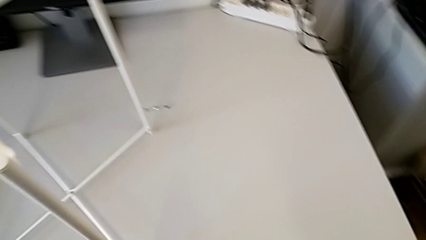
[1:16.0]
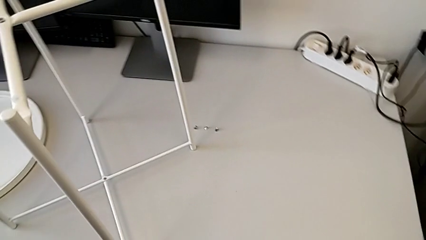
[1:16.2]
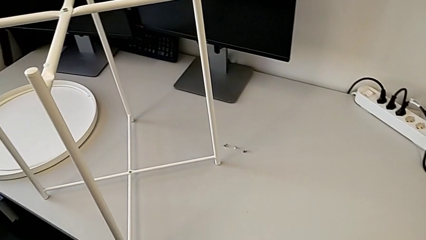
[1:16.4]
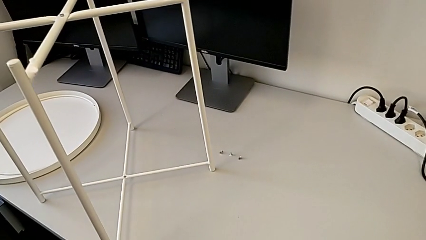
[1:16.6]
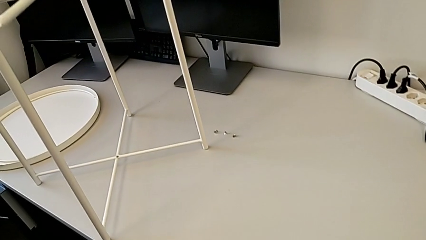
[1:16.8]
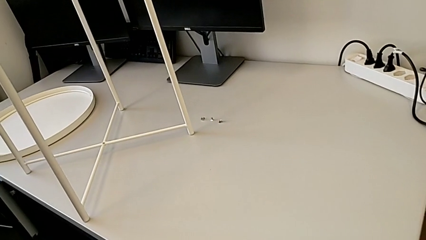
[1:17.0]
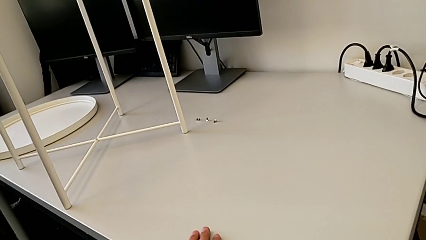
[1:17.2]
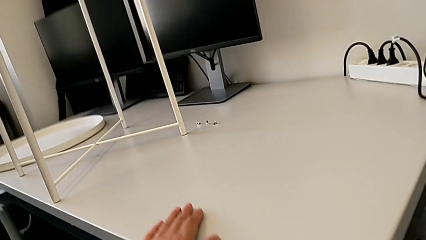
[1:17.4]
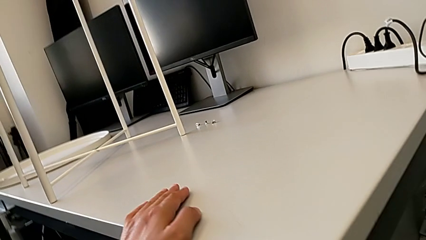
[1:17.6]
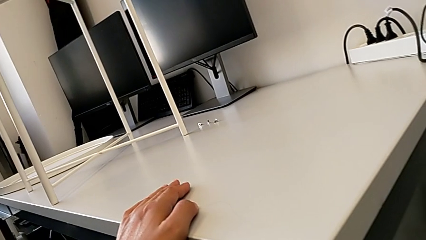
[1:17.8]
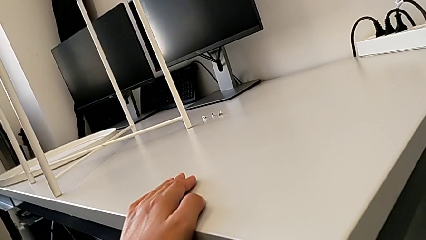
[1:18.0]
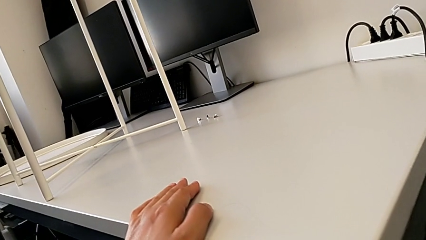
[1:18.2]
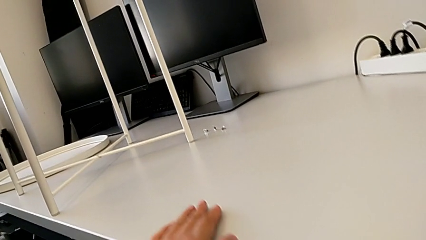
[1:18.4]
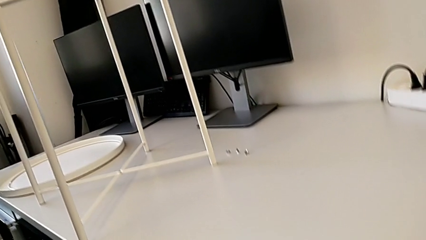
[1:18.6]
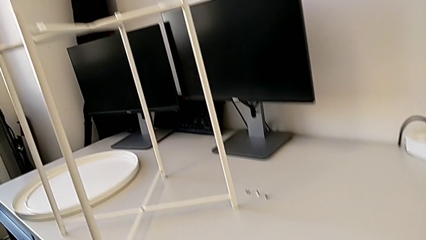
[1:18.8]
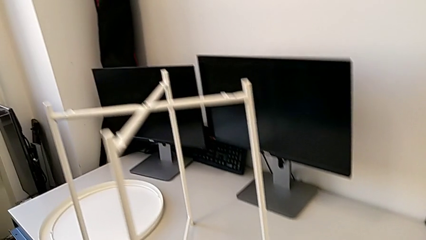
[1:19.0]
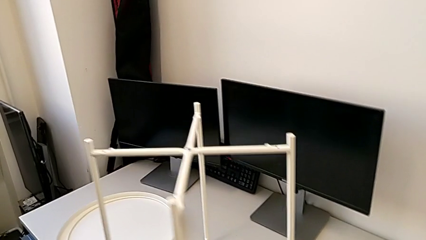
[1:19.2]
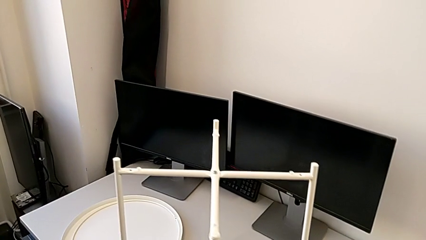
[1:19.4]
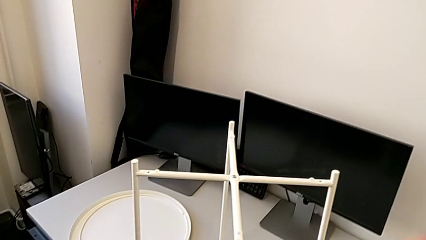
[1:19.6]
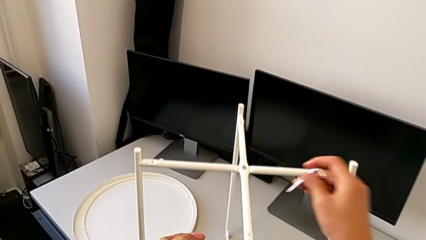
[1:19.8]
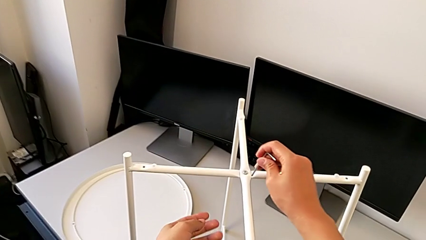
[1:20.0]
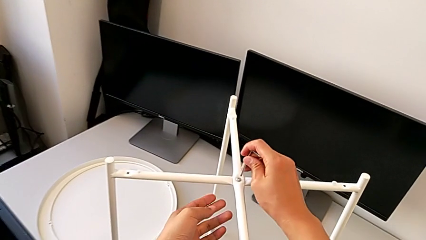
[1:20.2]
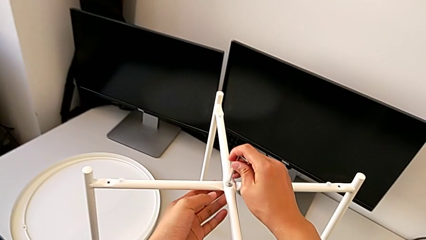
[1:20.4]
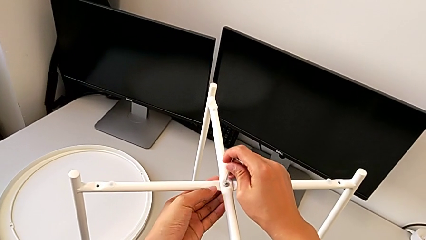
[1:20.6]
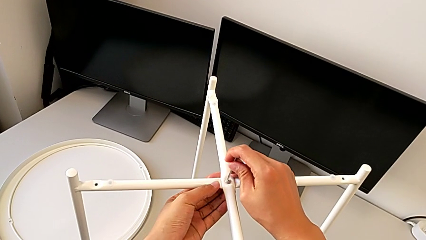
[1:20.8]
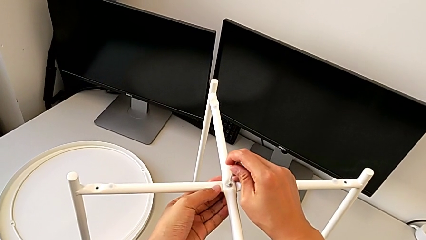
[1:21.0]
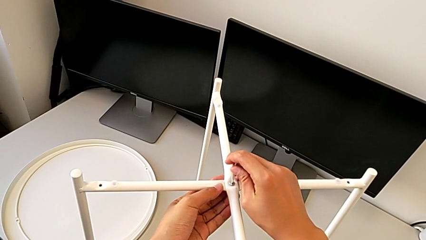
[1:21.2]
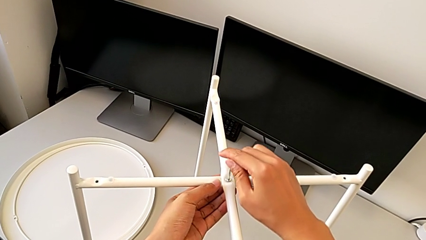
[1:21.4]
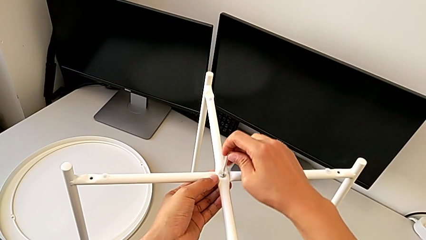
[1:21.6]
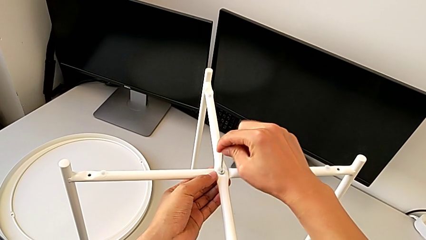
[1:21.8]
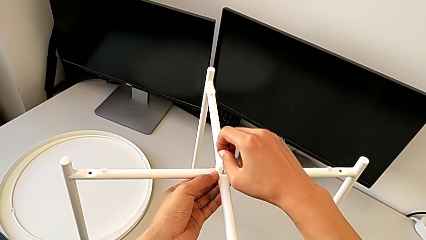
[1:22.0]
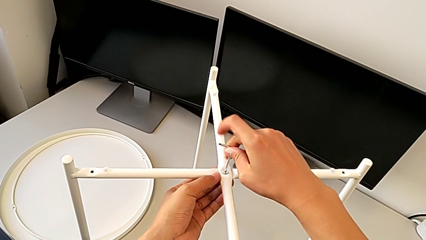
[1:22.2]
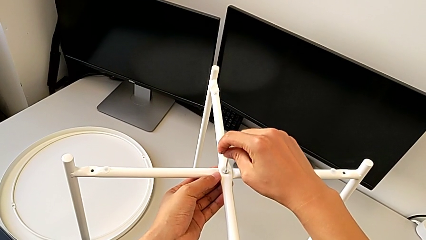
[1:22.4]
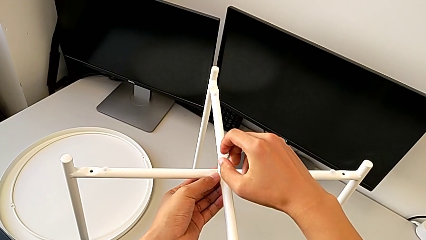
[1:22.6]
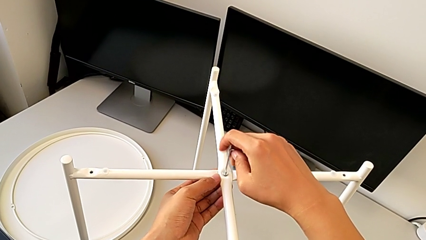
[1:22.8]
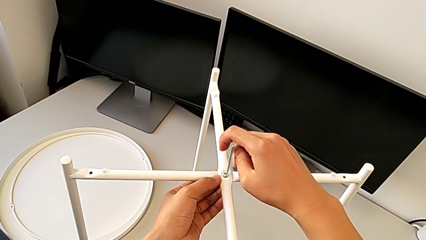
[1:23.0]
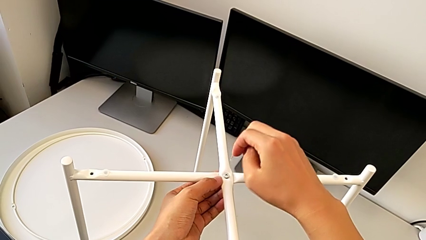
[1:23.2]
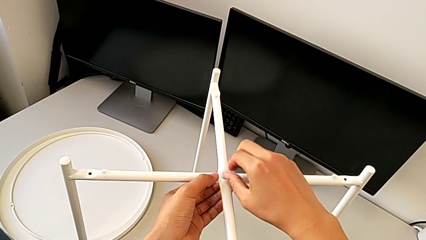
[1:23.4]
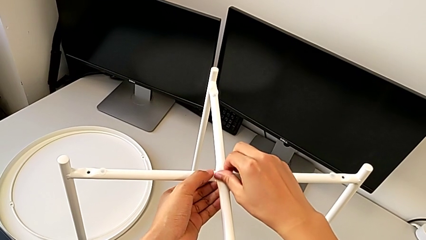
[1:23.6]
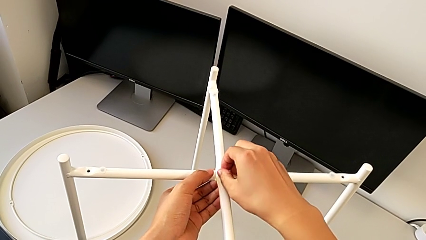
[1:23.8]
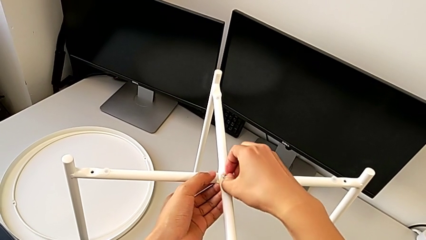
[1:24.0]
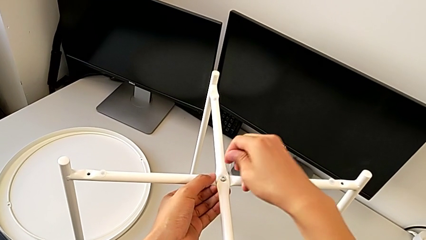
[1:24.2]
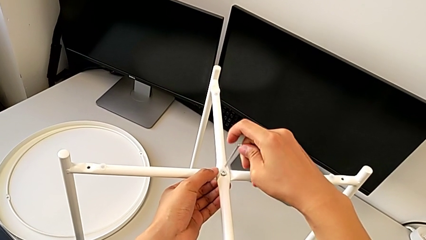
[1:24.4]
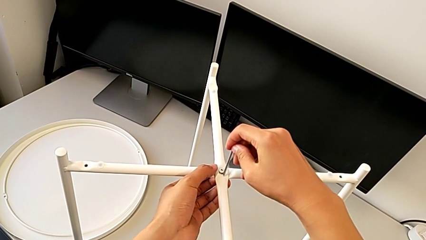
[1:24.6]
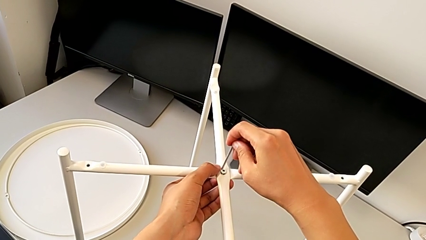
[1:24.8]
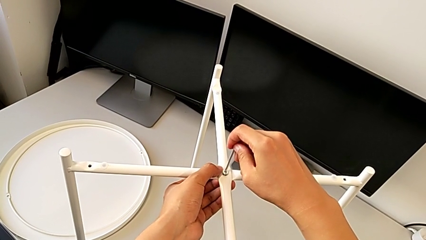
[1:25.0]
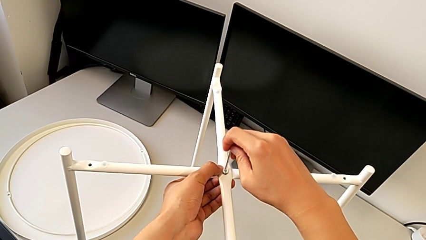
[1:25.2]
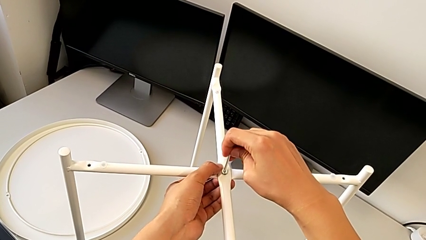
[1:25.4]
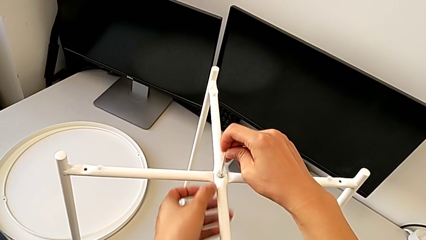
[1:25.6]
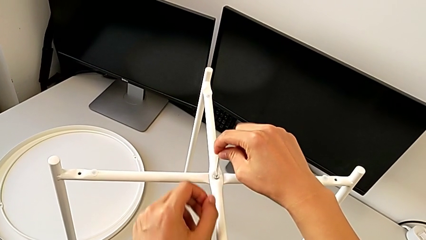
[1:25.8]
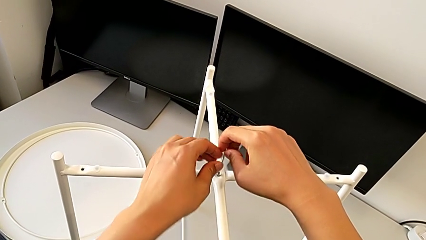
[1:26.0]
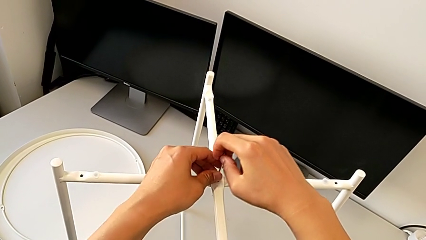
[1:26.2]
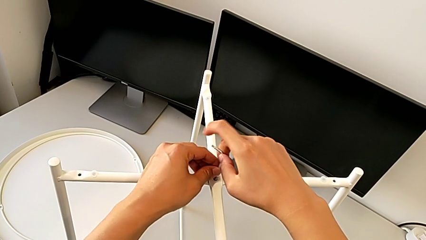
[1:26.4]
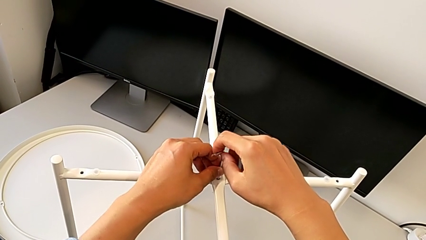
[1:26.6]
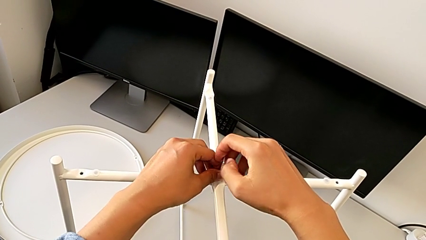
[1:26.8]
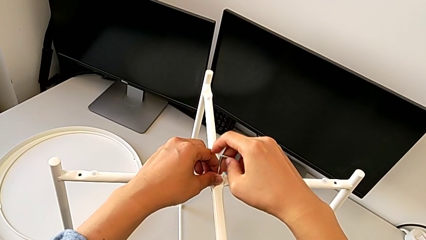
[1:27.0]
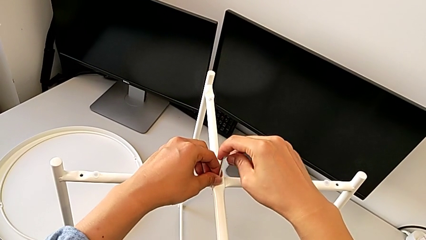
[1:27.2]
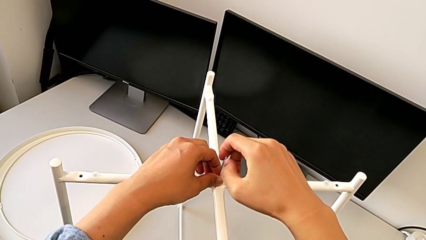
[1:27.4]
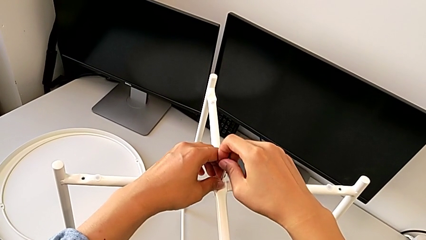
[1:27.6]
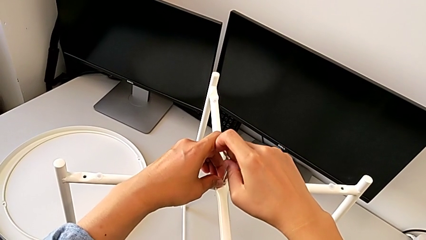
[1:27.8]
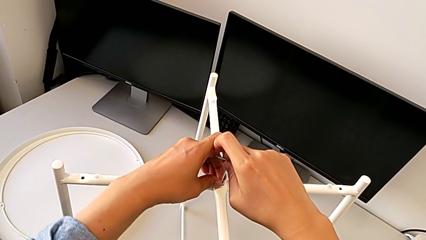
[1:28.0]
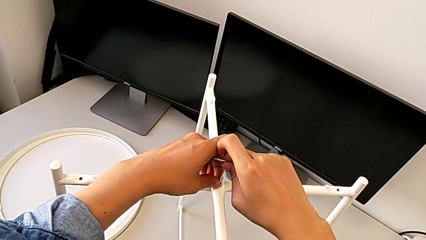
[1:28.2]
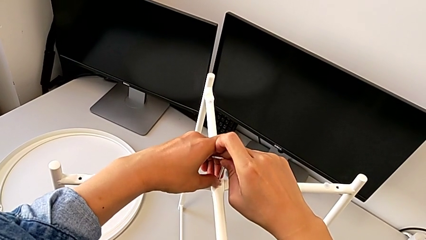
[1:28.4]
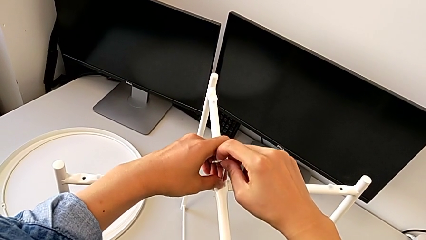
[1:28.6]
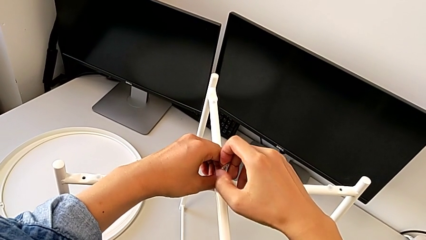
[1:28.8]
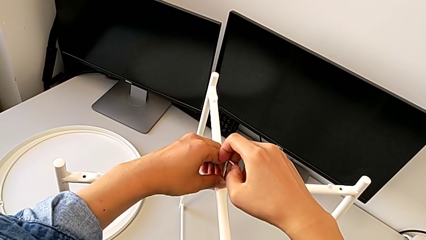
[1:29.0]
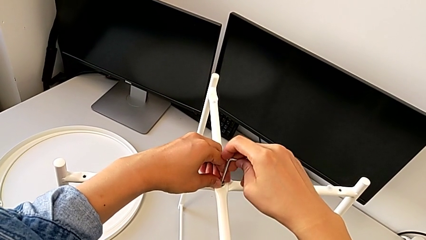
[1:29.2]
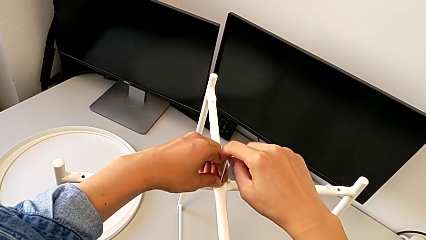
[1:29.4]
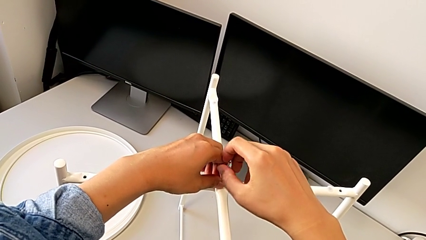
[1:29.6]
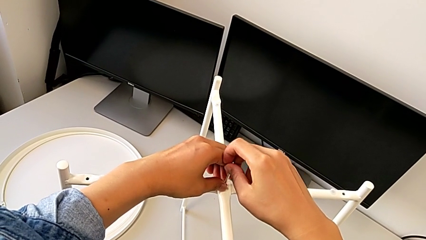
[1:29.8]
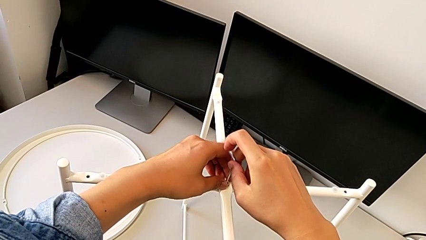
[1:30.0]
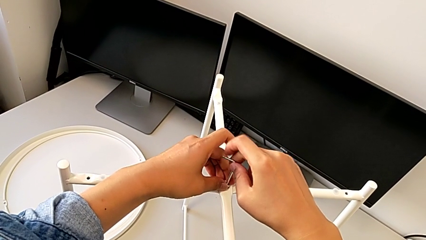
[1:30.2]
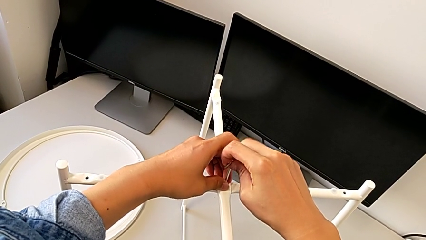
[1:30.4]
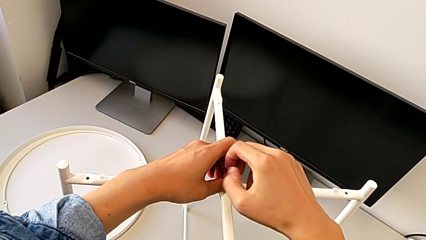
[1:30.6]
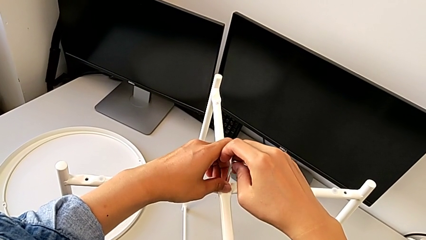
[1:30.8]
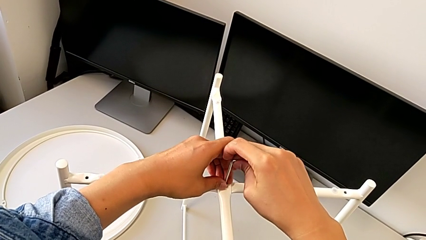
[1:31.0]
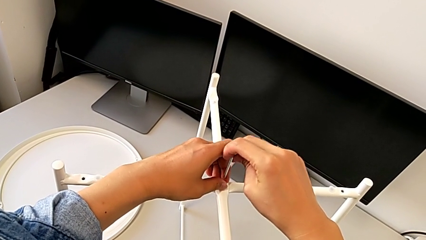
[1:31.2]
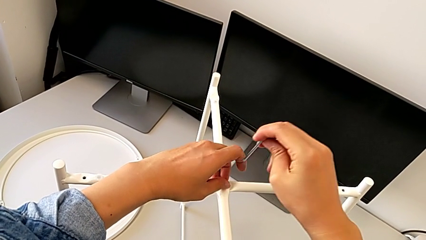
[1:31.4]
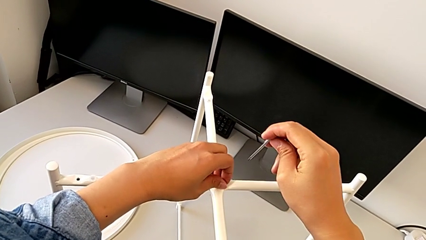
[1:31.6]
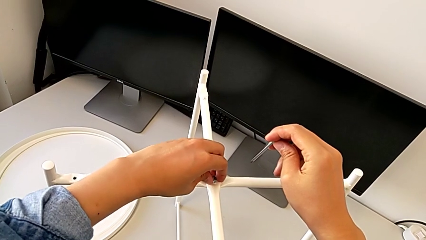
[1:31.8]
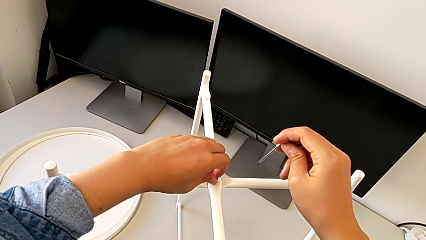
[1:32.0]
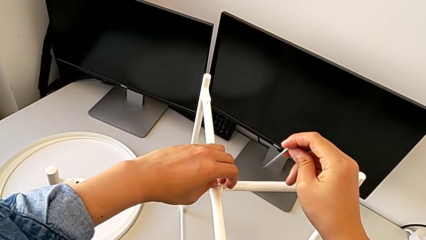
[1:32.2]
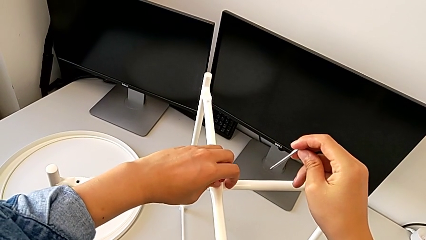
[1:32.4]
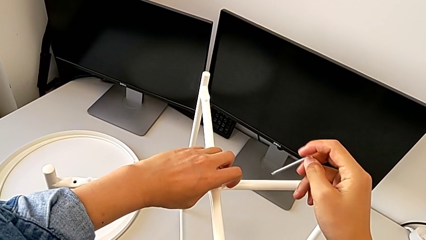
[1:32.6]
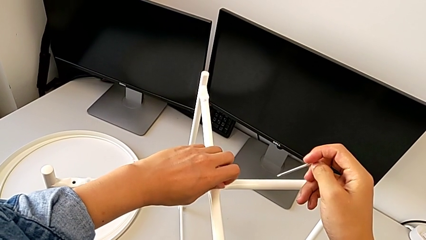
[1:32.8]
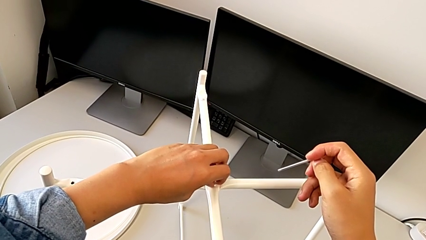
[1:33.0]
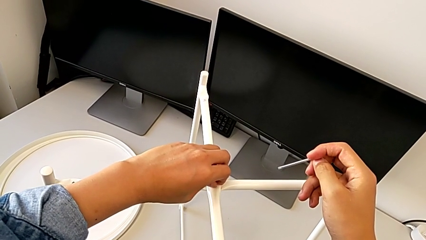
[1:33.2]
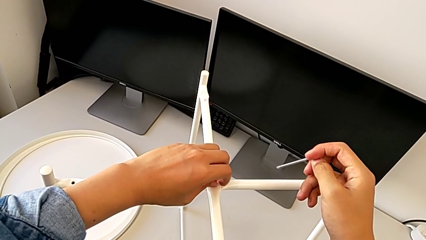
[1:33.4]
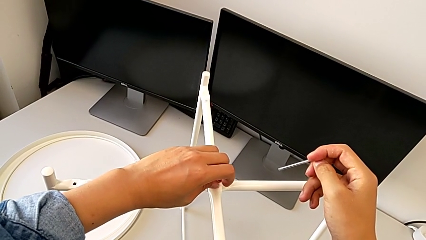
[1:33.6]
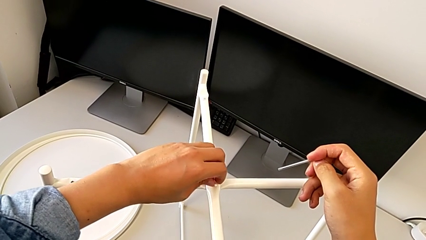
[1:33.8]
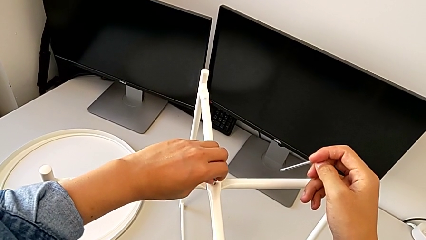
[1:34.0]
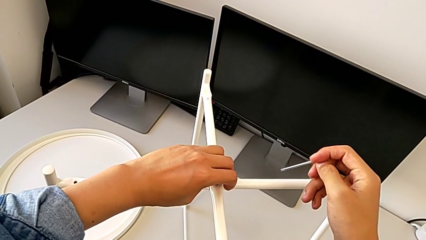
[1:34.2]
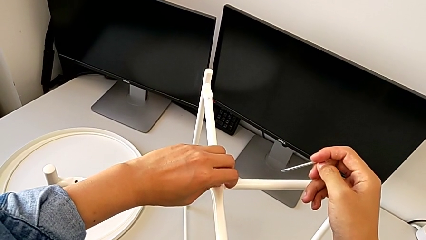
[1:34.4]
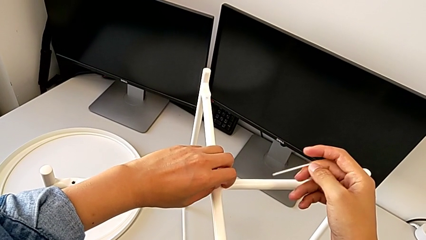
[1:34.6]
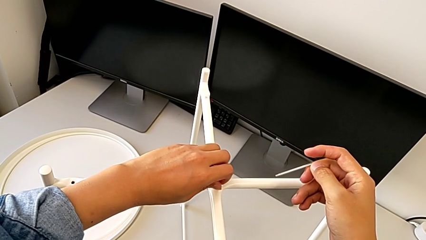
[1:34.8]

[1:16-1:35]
The camera wearer is unscrewing the top hex socket head of the circle. They grab the Allen wrench, approach it, insert it, unscrew the hex socket head, withdraw the Allen wrench, unscrew the hex socket head, insert the Allen wrench, unscrew the hex socket head, withdraw the Allen wrench and begin to unscrew the hex socket head.
